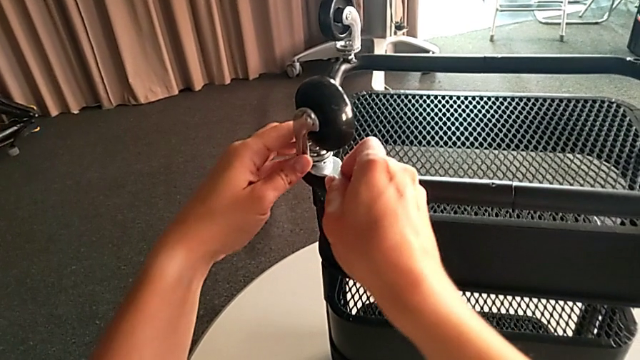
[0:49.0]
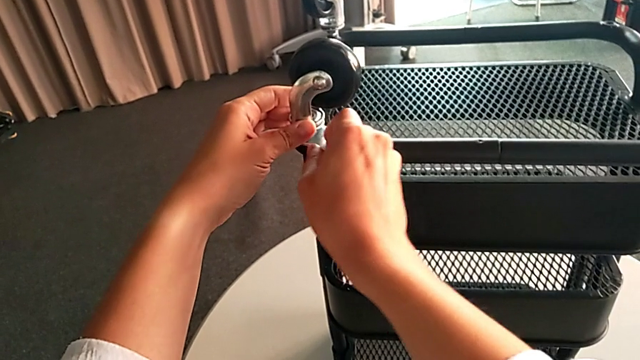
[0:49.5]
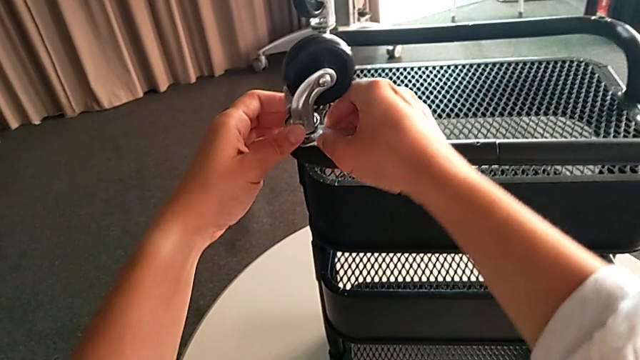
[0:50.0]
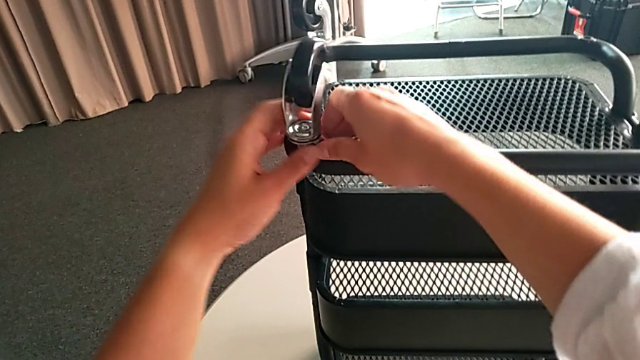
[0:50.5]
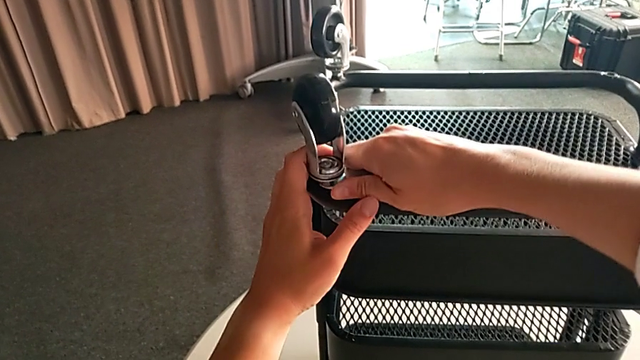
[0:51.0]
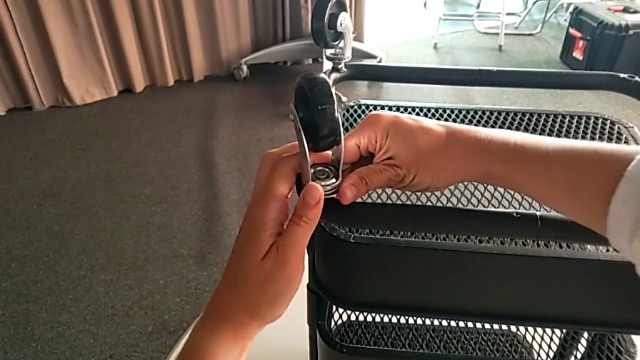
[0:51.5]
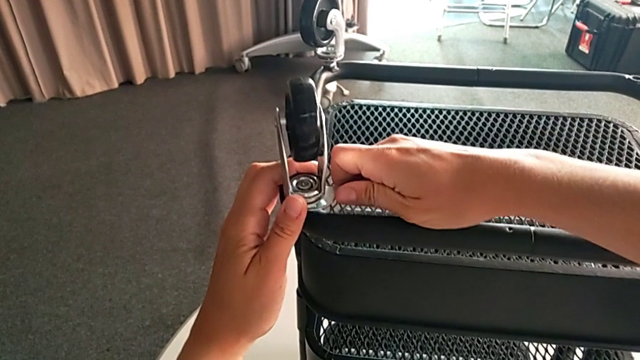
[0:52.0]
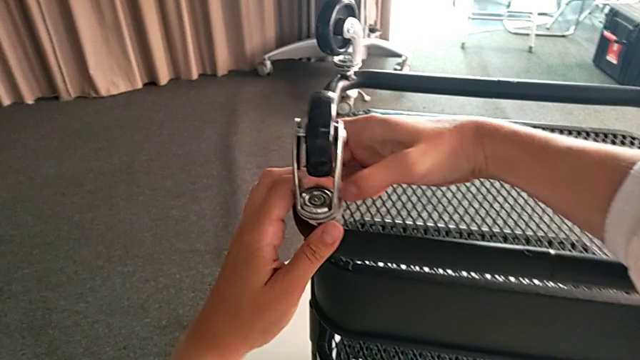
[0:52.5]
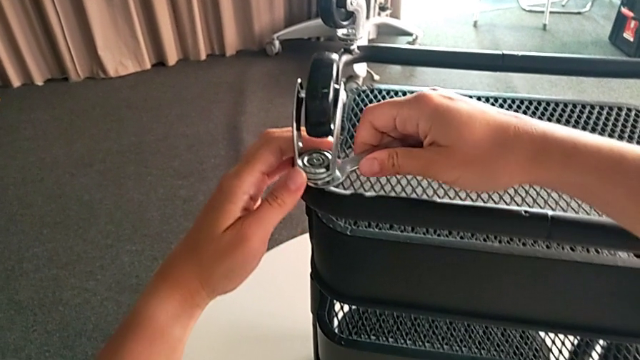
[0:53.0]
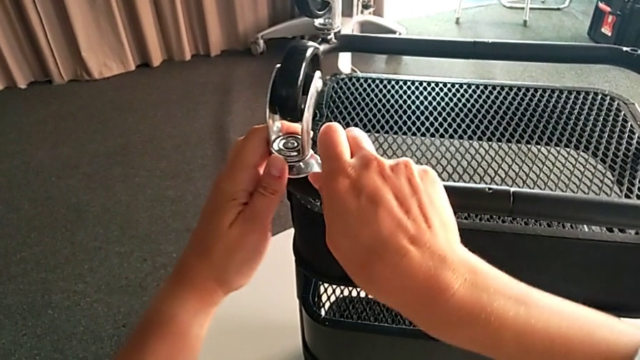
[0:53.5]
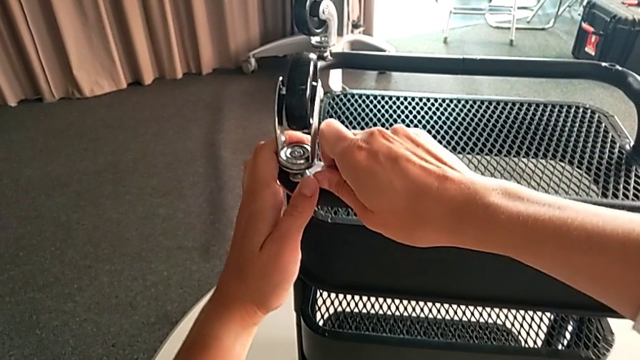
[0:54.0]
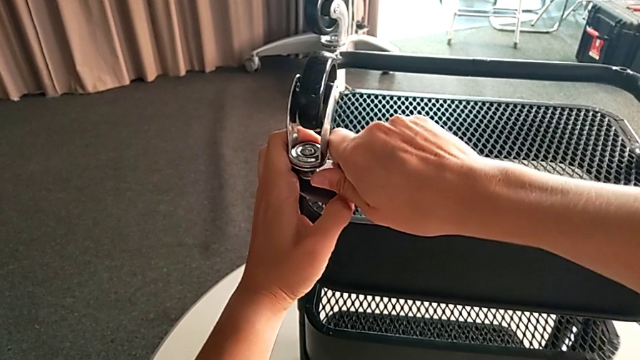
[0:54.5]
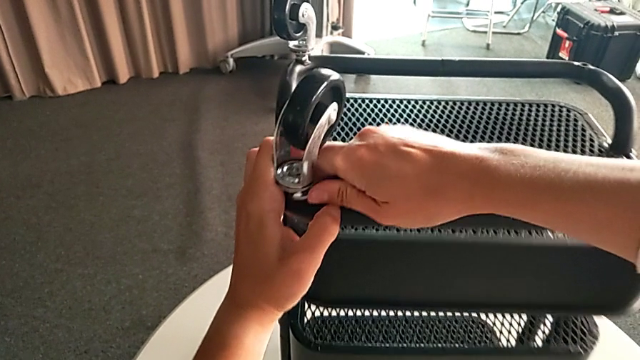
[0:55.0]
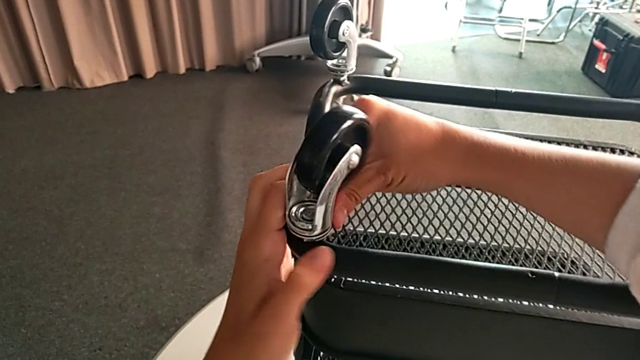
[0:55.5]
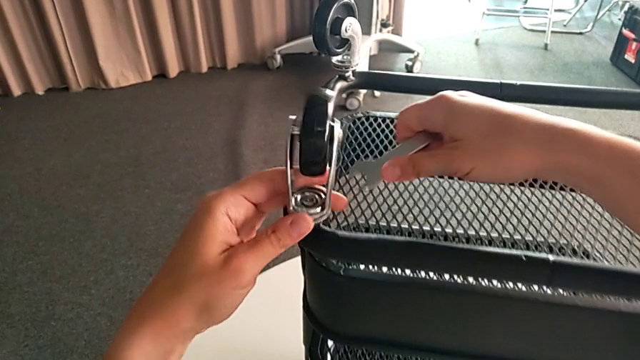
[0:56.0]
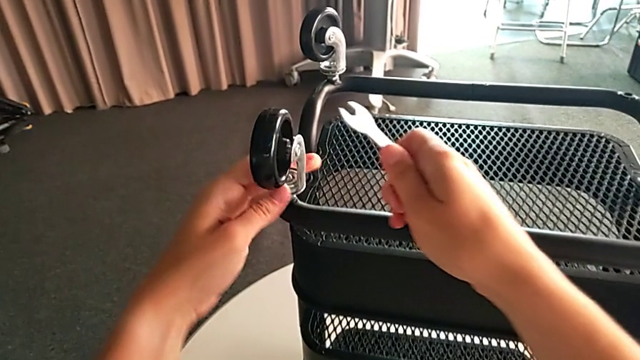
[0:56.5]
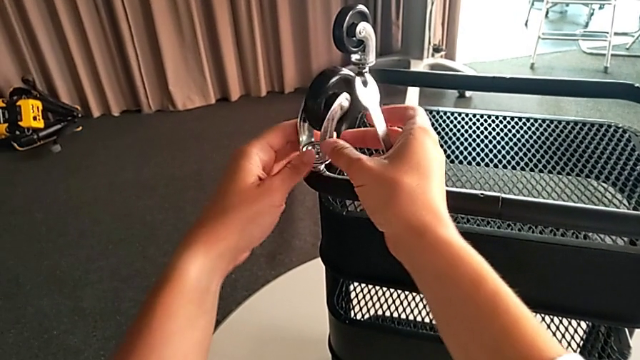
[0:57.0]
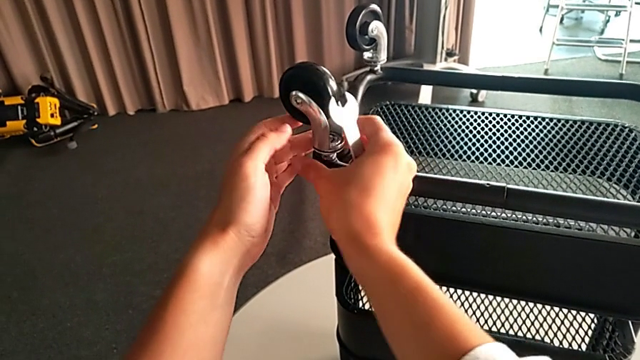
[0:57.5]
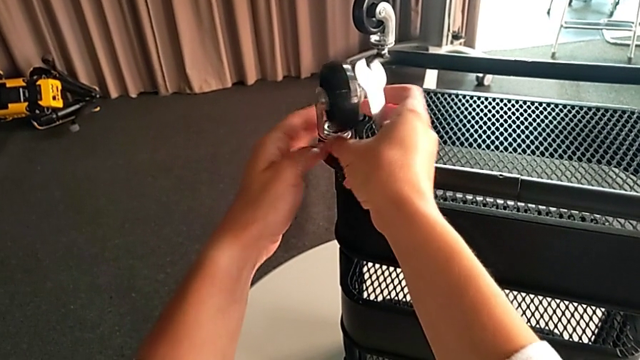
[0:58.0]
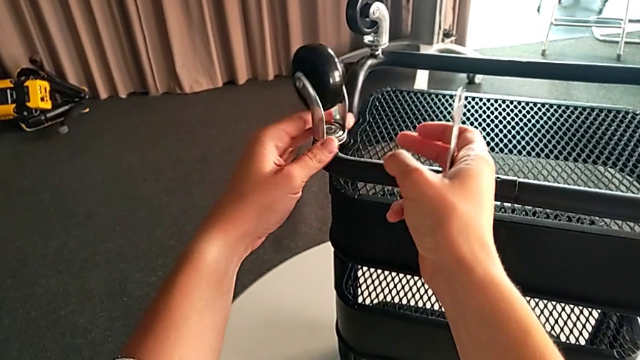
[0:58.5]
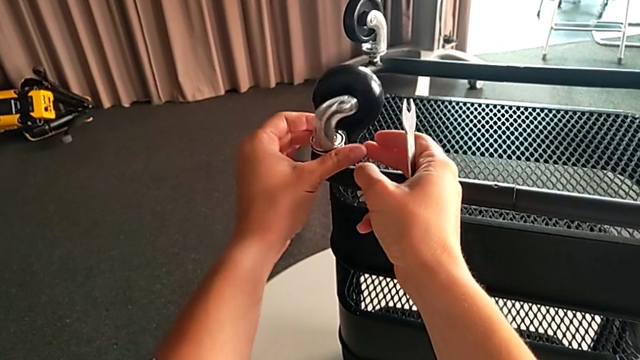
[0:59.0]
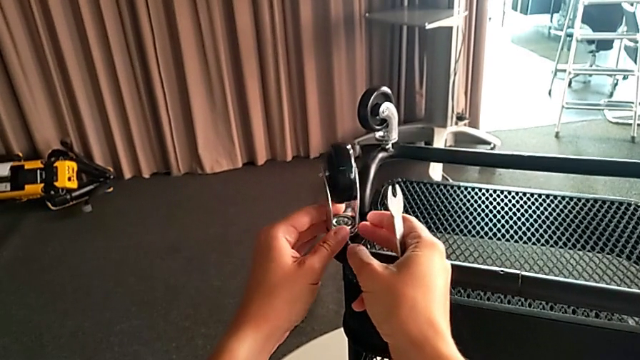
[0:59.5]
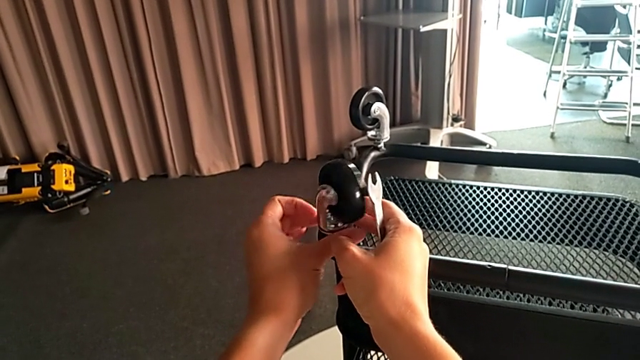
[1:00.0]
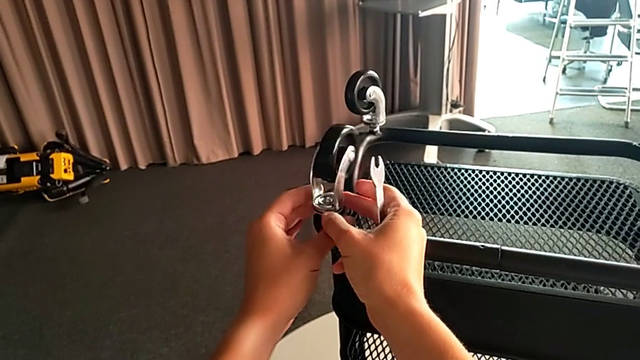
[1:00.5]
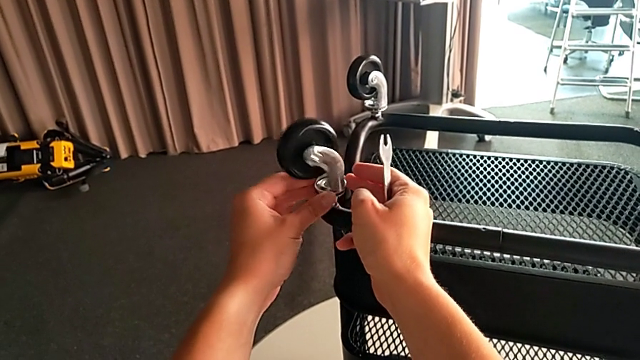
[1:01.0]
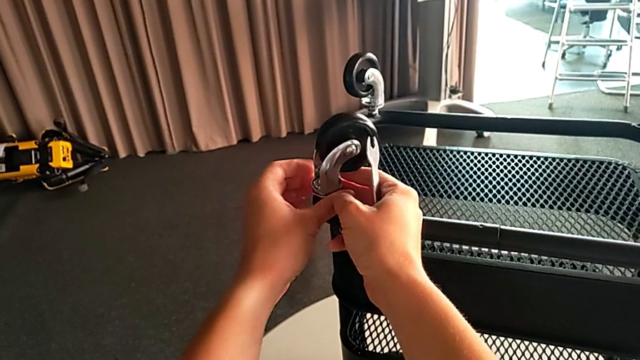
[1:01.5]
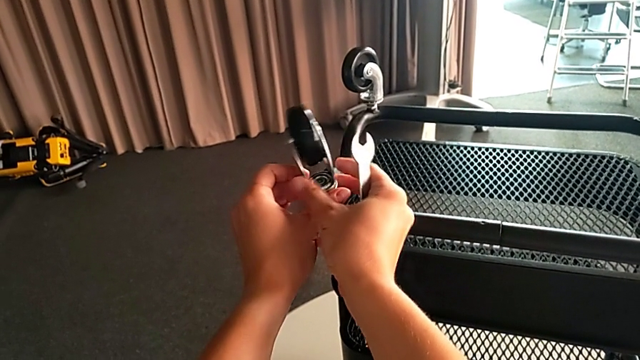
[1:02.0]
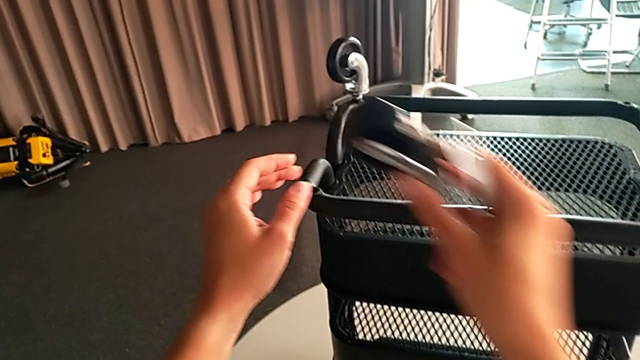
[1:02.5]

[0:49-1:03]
The camera wearer is unscrewing four wheels on the rolling cart. They keep unscrewing the third wheel and turn it.

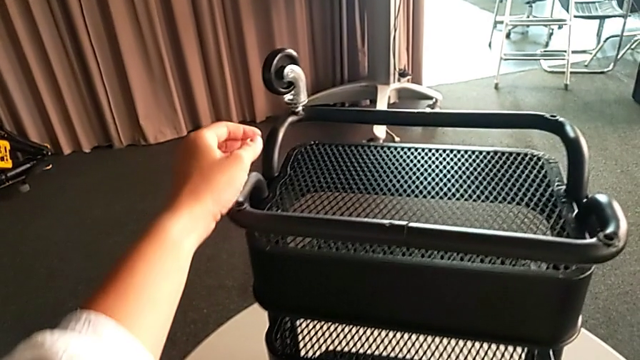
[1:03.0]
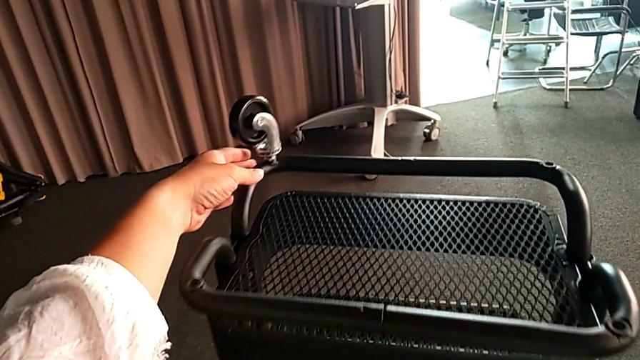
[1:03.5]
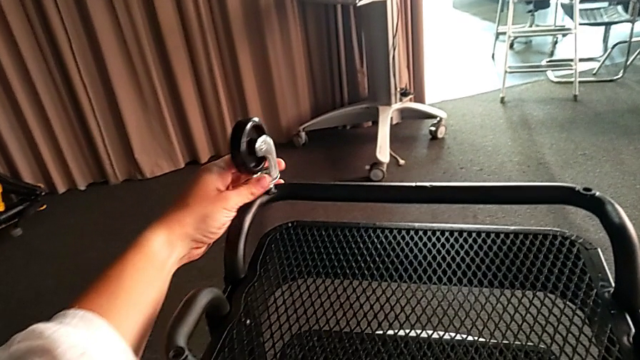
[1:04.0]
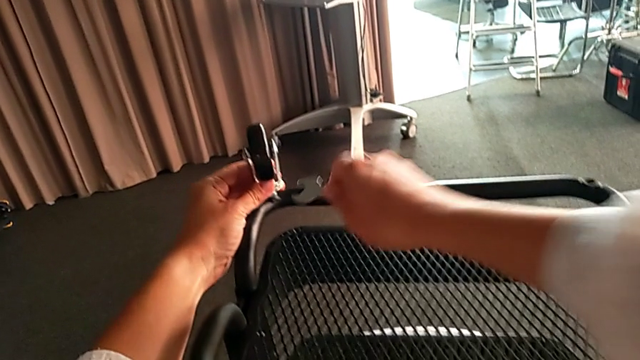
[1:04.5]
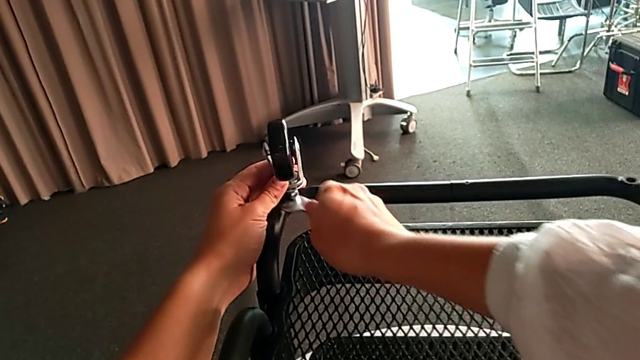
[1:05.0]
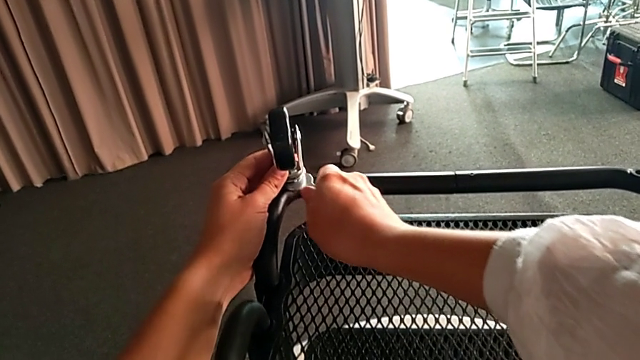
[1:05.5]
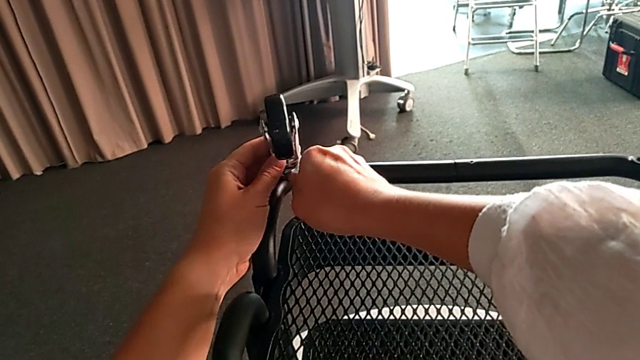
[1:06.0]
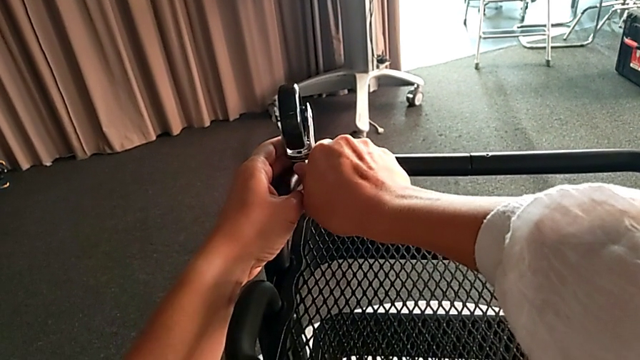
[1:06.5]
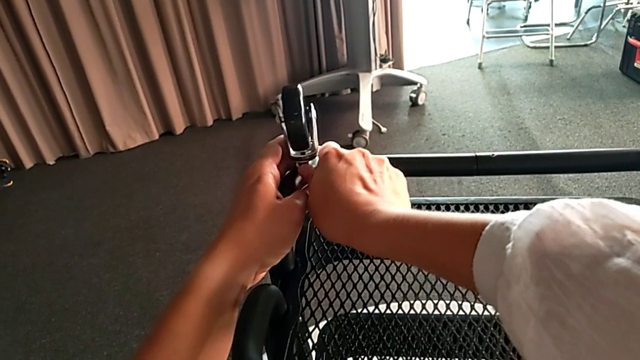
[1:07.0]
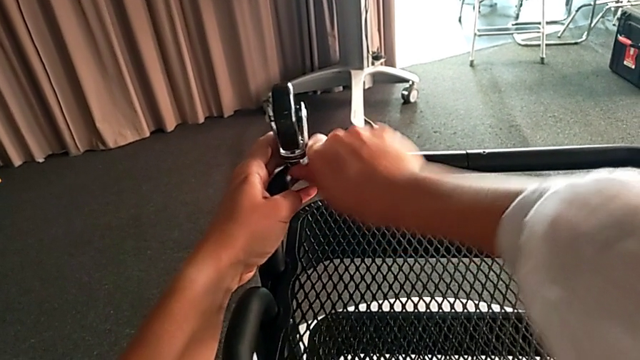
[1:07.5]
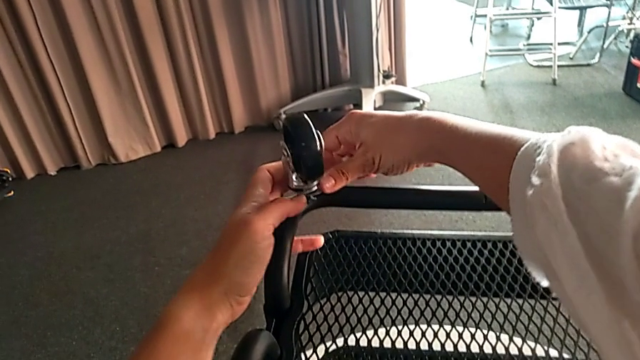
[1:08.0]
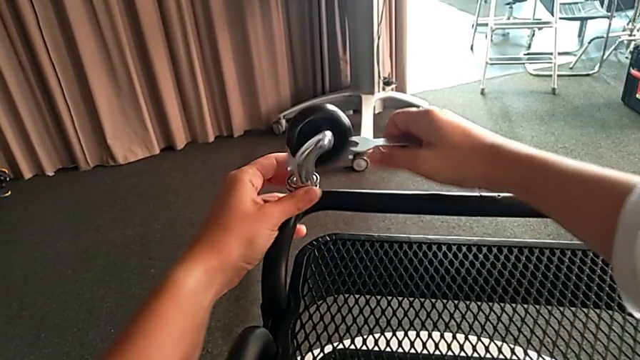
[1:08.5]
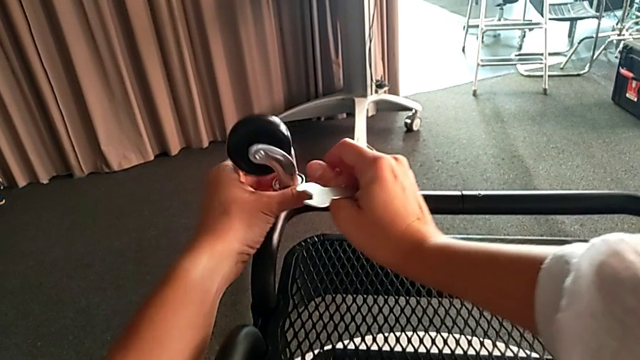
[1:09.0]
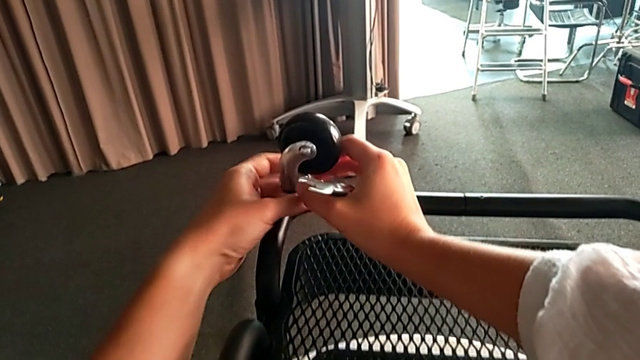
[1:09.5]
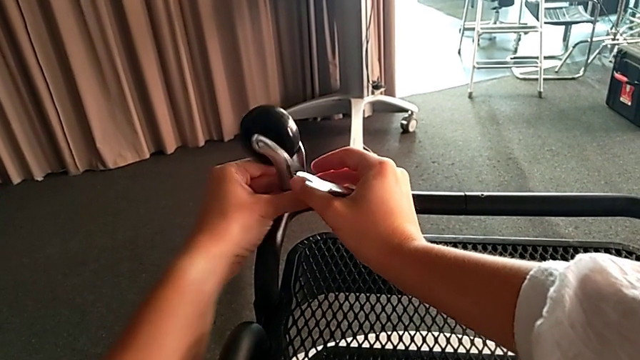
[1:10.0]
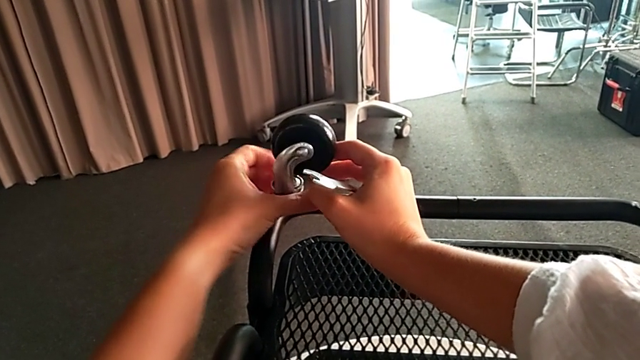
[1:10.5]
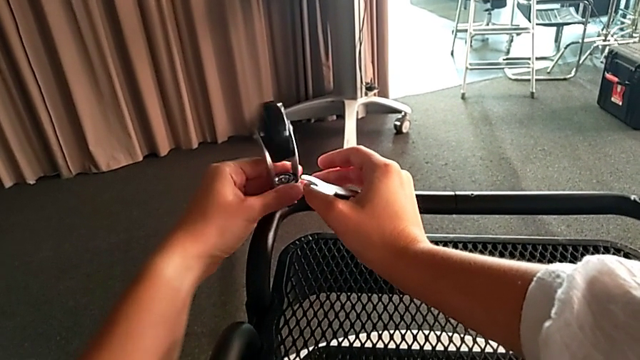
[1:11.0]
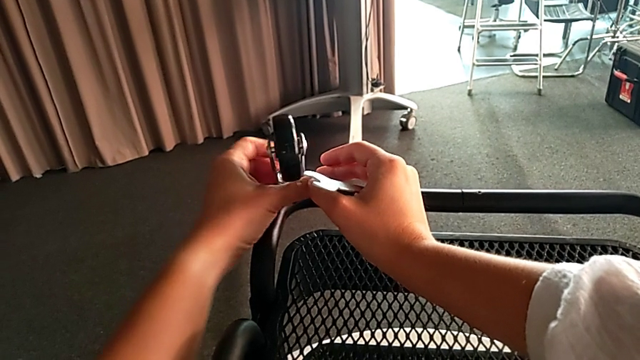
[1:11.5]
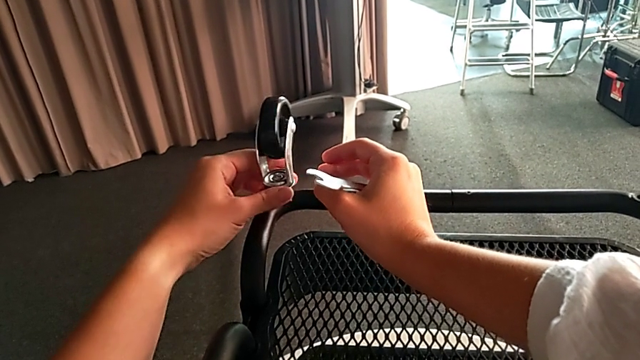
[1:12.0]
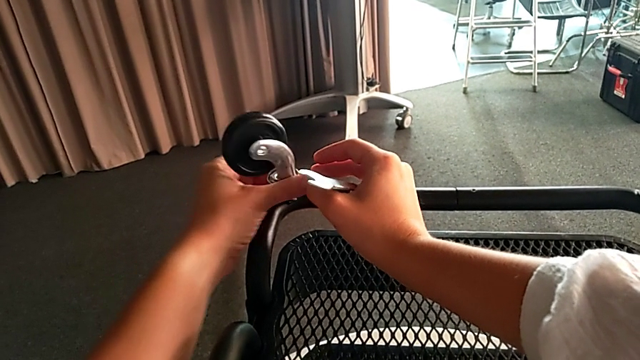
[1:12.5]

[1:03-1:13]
The camera wearer is unscrewing four wheels on the rolling cart. They grab the fourth wheel, unscrew it and begin to turn it.
